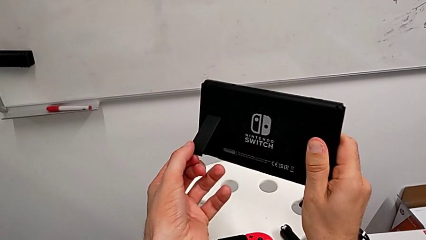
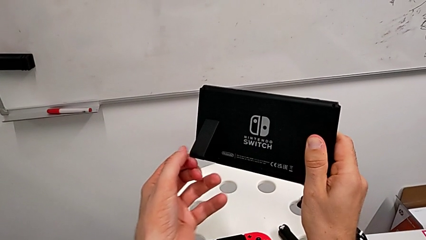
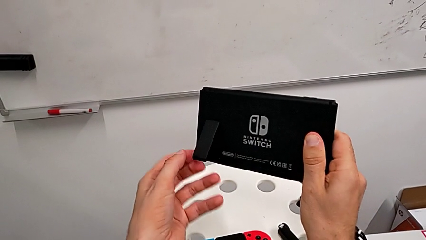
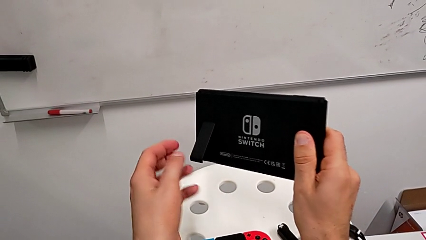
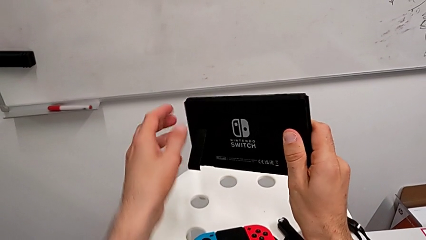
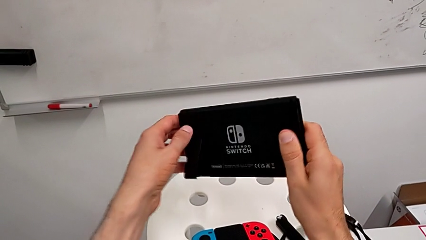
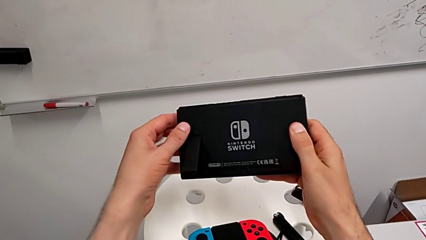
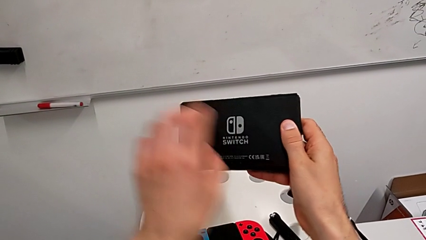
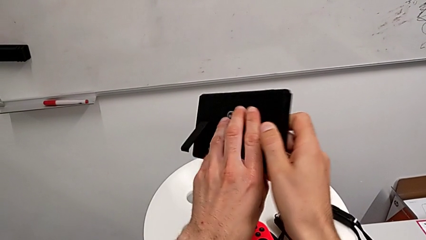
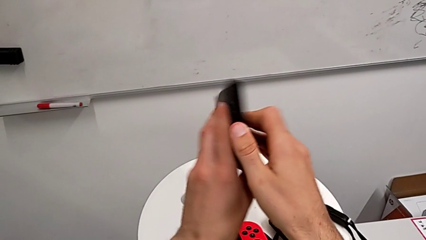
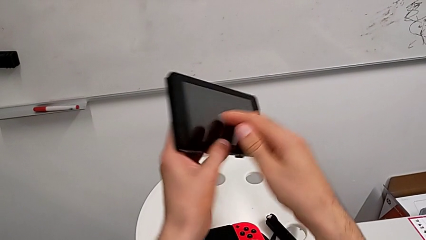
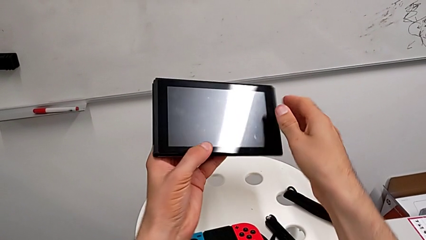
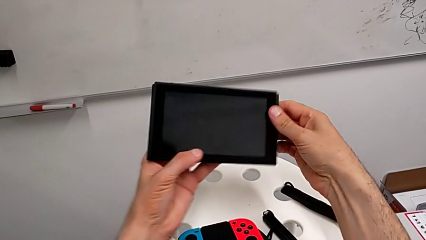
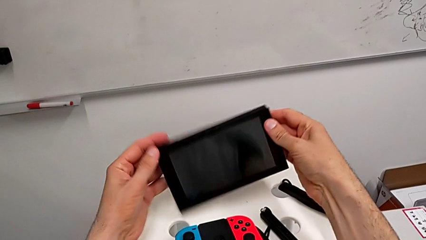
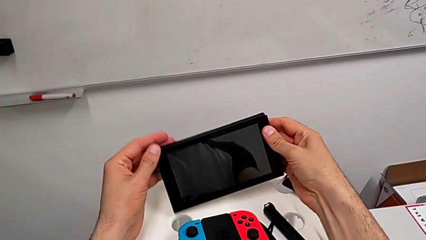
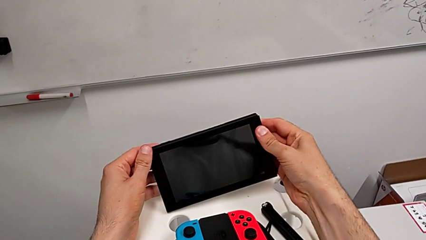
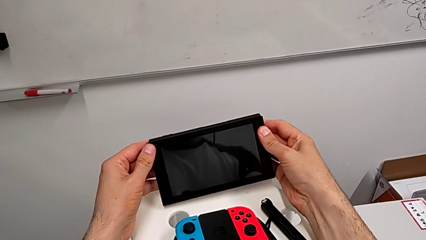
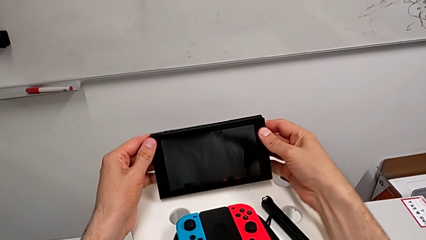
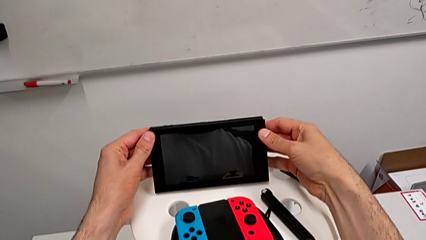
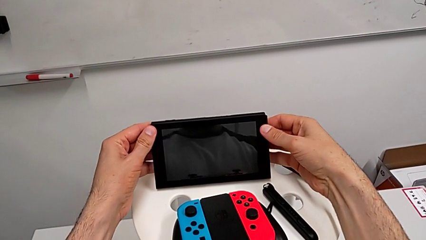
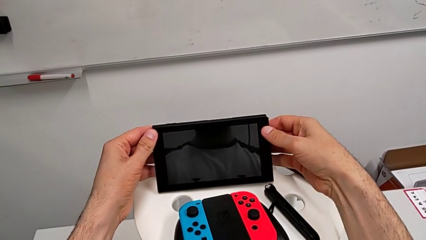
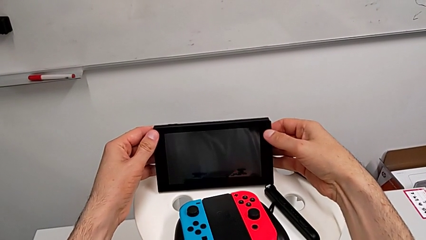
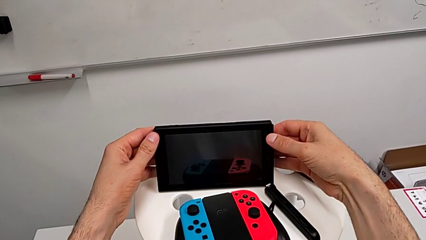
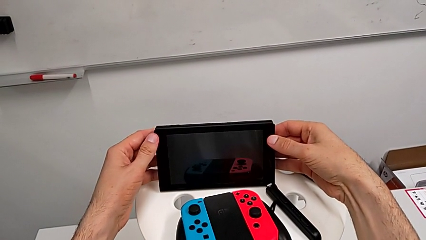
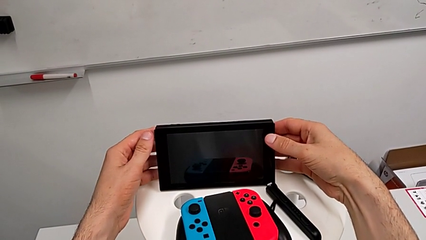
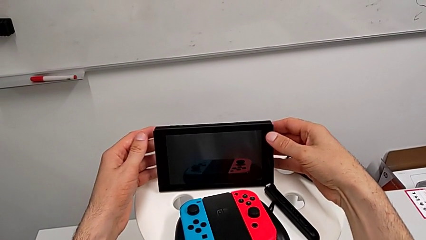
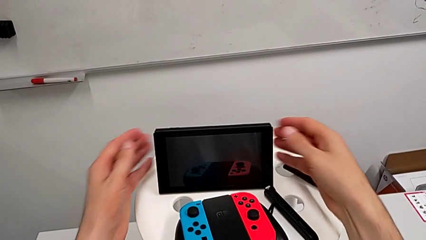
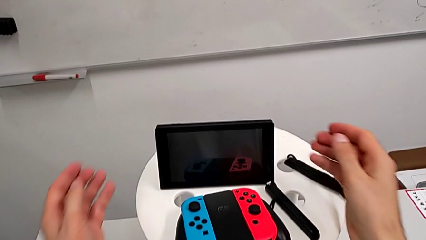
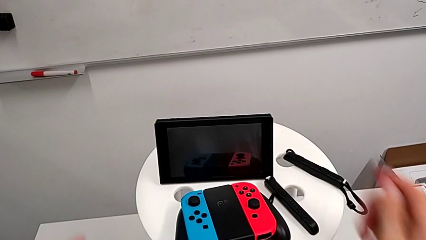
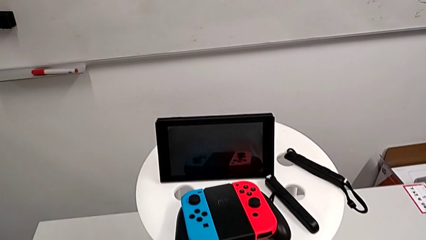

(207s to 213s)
The camera wearer is opening the kickstand of the Nintendo Switch. They open the kickstand, flip the Nintendo Switch and place it.

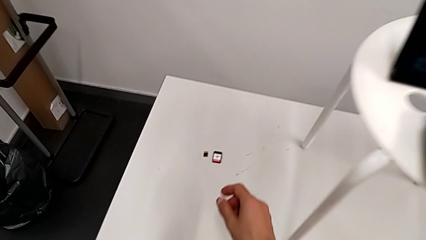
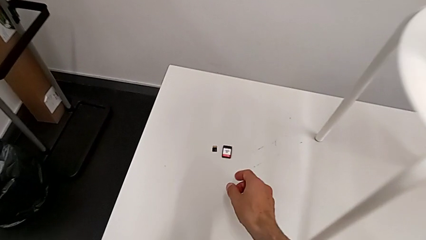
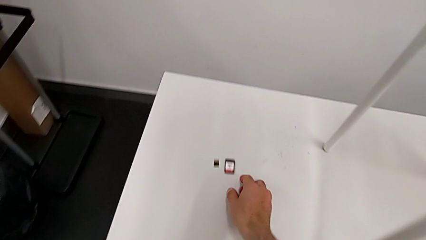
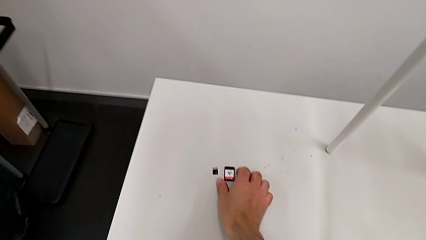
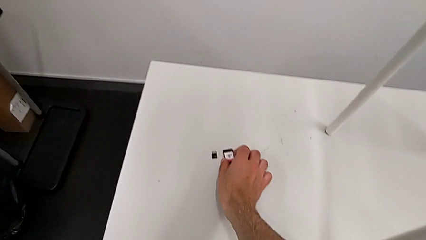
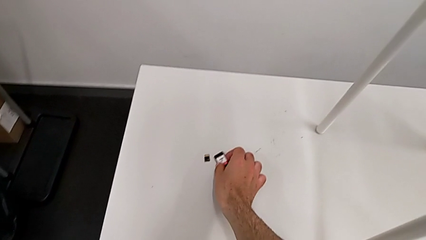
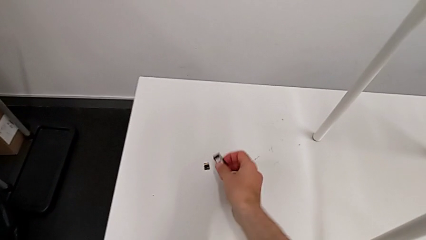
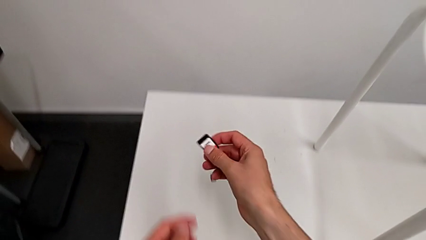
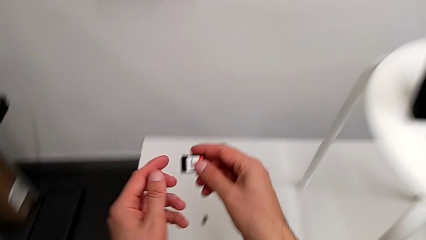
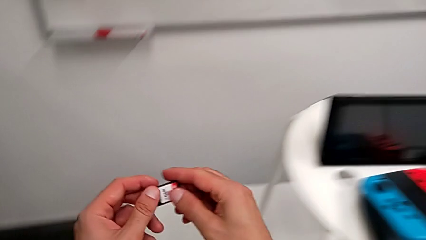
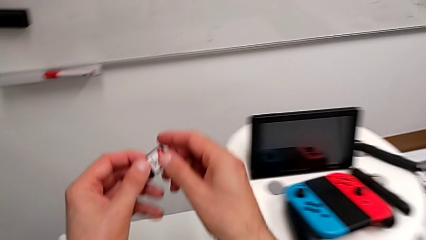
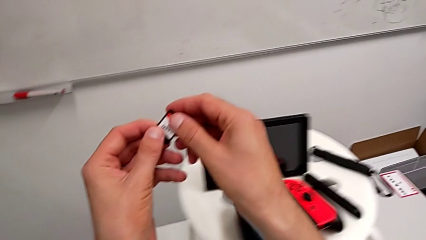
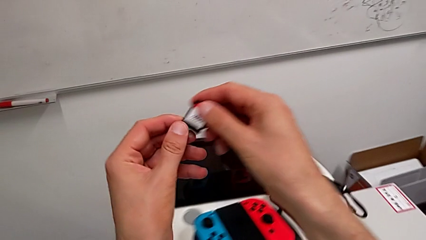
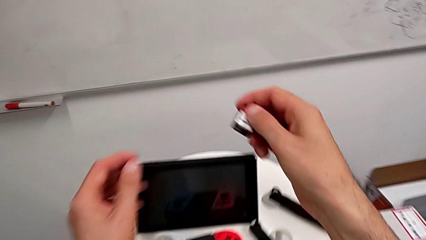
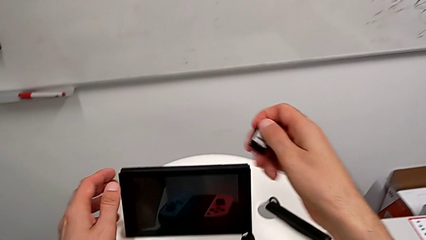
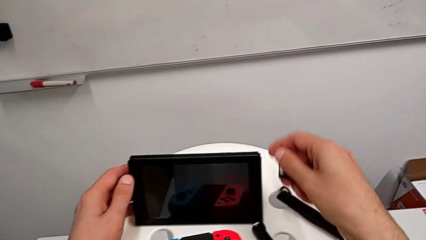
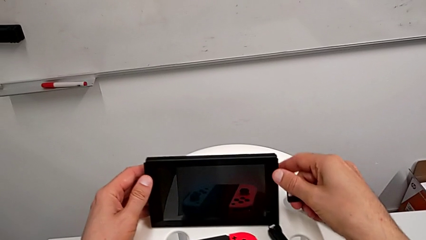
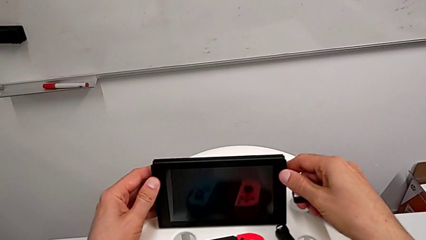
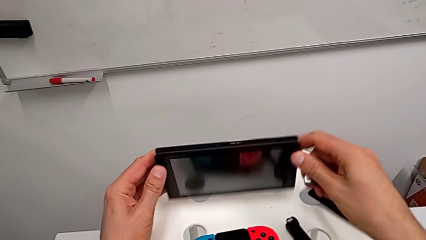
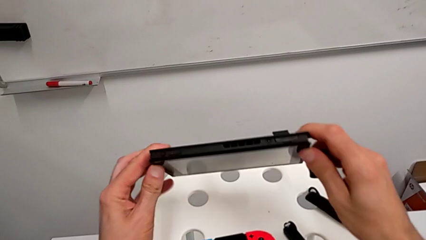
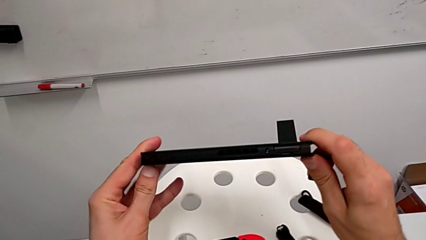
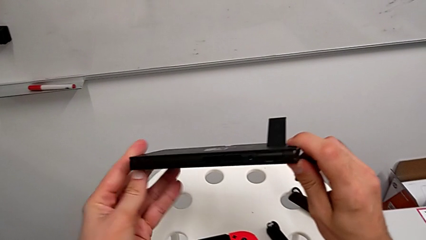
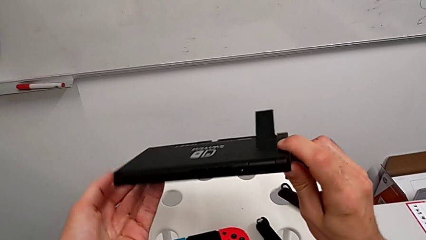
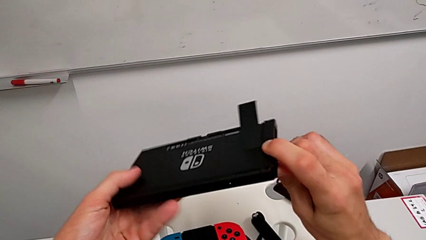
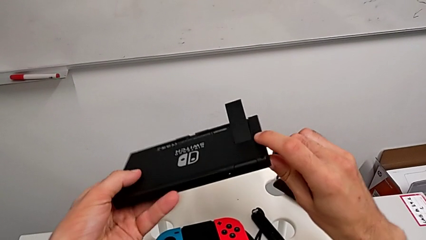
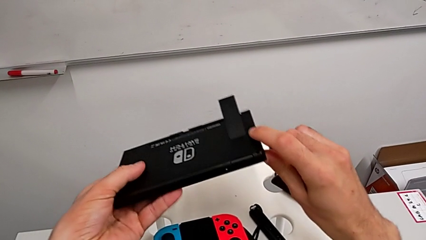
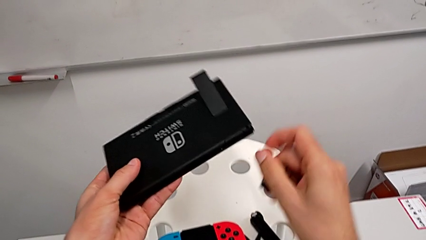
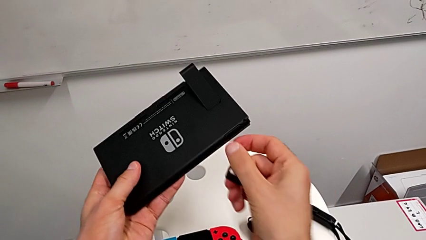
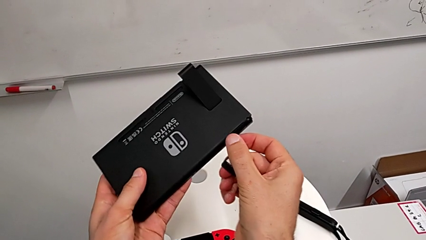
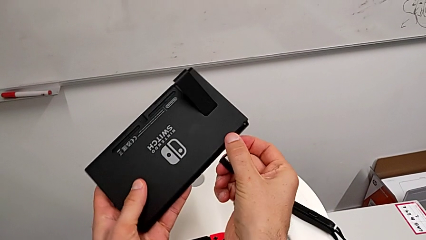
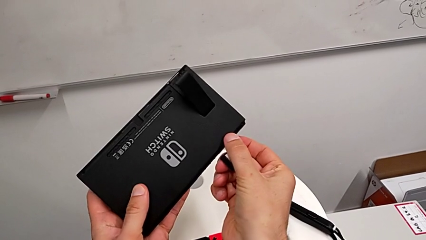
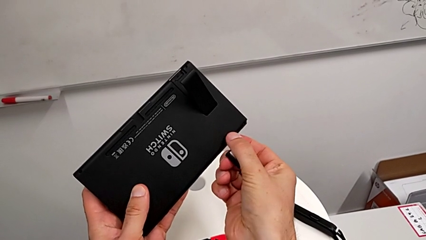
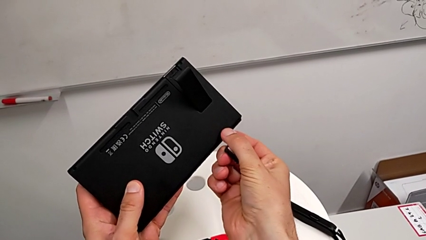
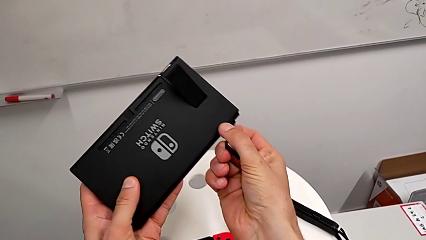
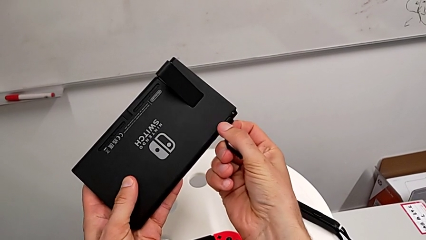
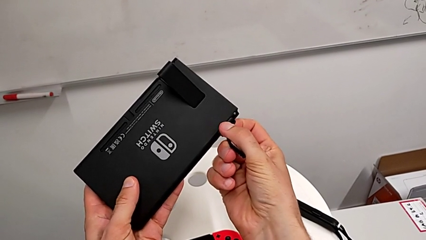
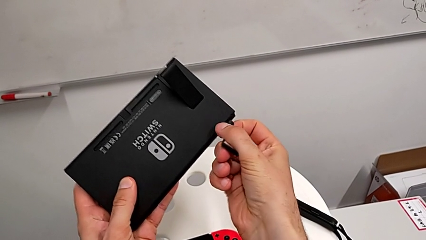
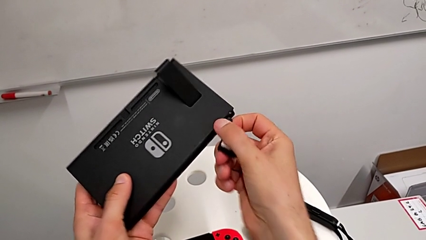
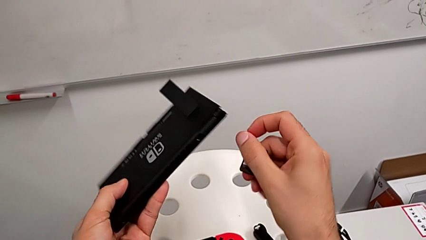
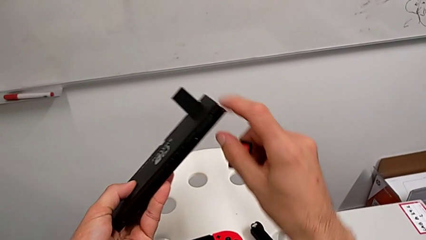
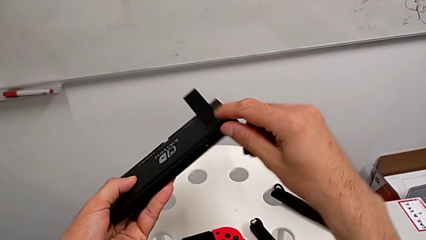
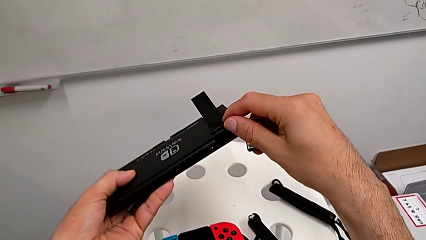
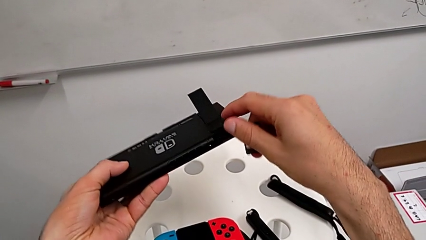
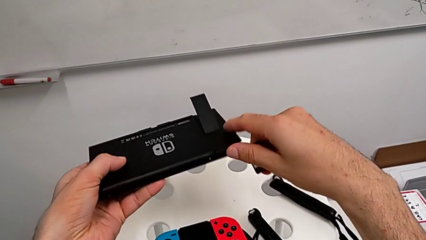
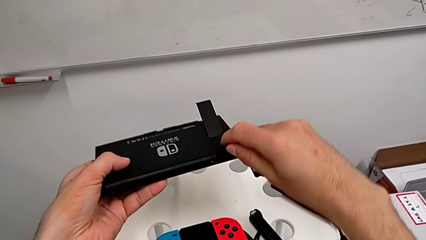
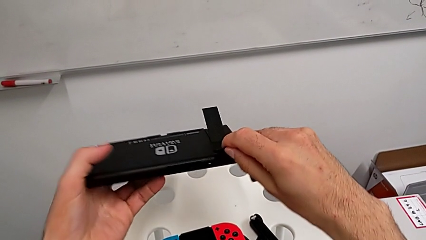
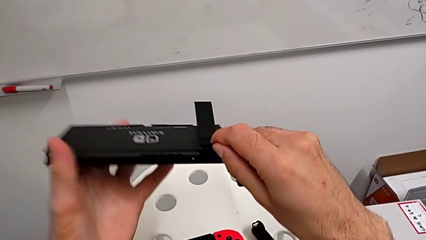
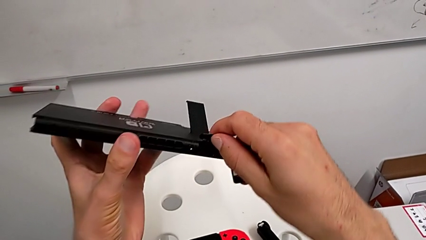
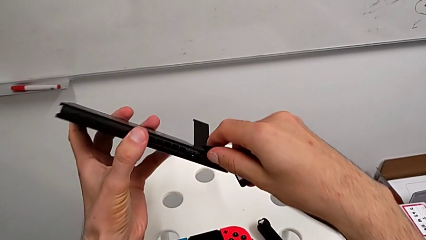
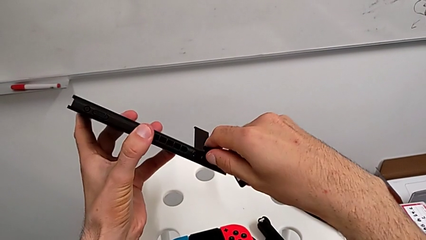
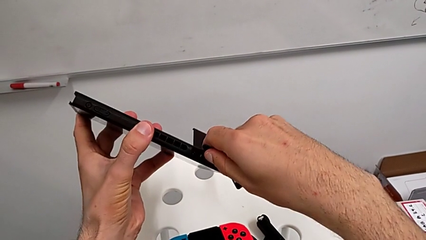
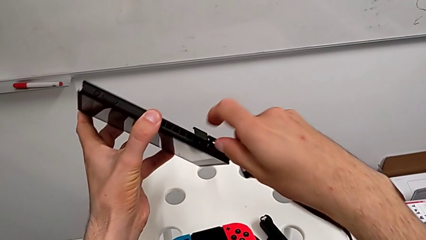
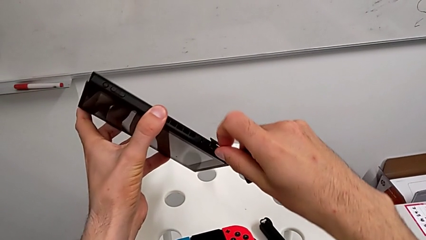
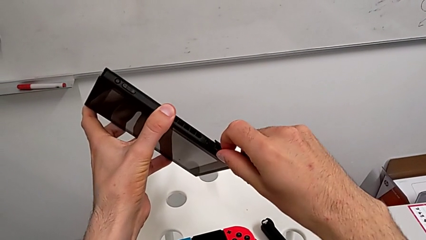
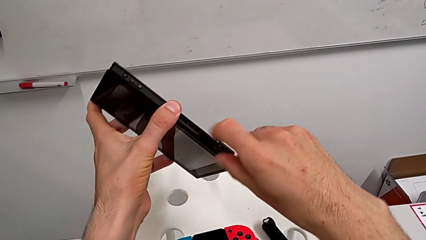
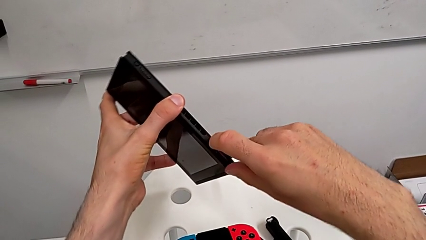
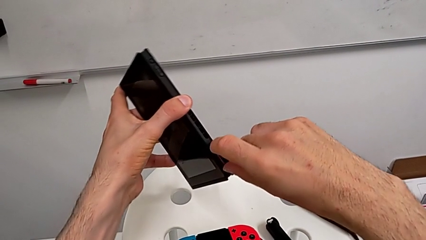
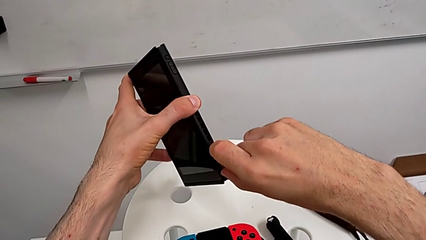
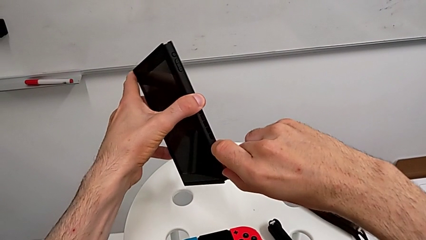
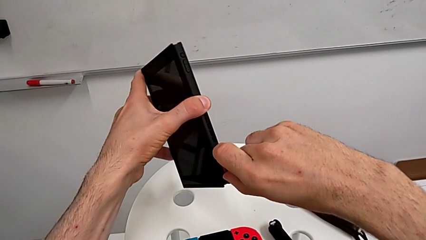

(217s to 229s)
The camera wearer is exchanging the old game card of the Nintendo Switch for the new one. They grab the game card, grab the Nintendo Switch, flip it, open the kickstand and pull the SD card.
